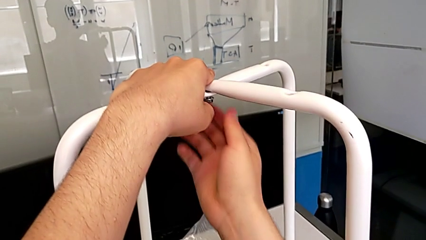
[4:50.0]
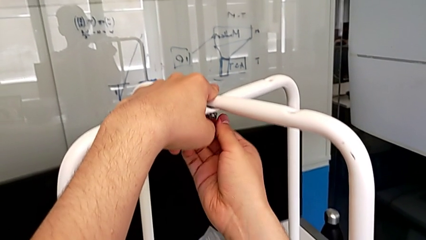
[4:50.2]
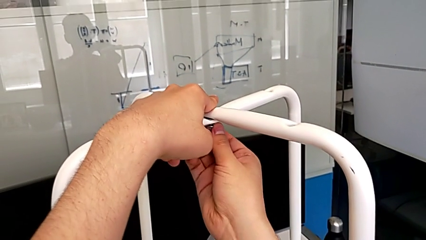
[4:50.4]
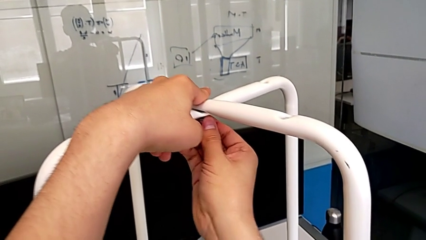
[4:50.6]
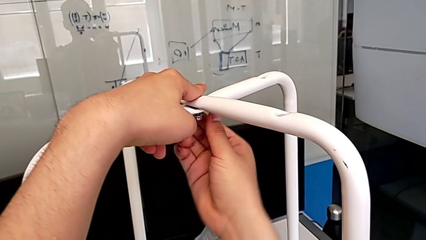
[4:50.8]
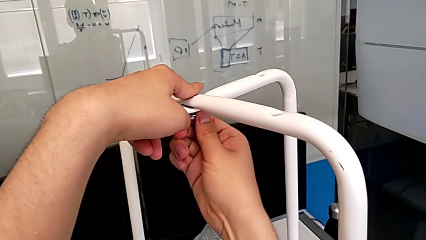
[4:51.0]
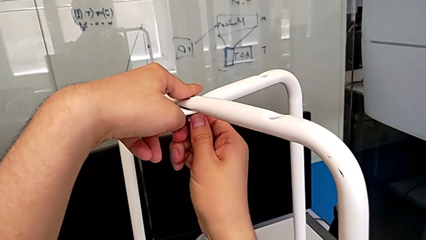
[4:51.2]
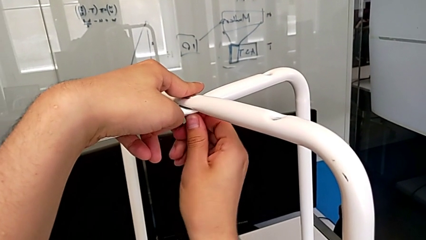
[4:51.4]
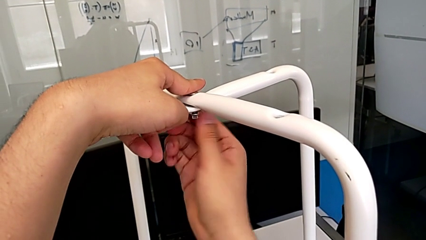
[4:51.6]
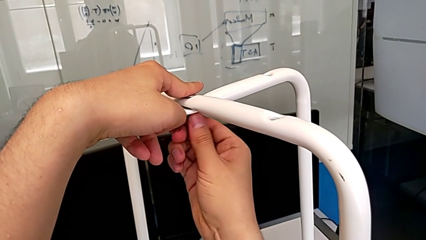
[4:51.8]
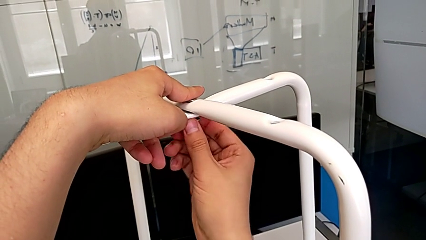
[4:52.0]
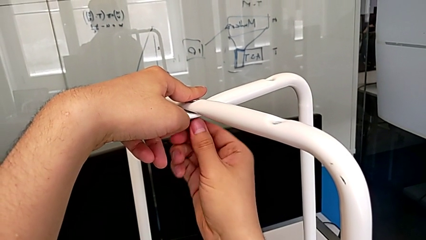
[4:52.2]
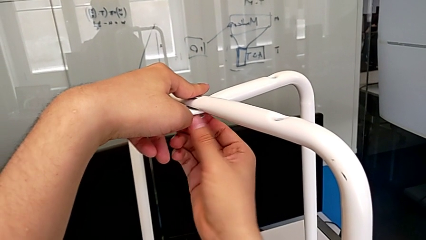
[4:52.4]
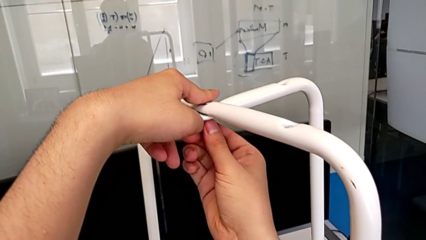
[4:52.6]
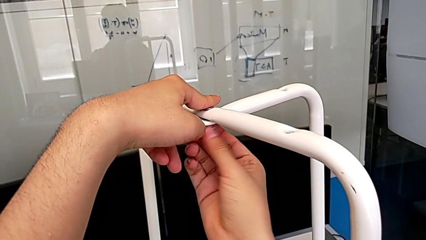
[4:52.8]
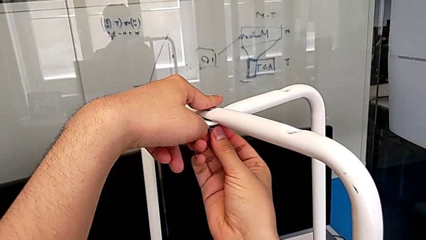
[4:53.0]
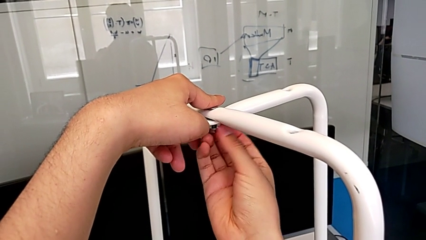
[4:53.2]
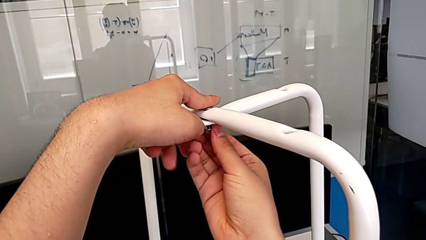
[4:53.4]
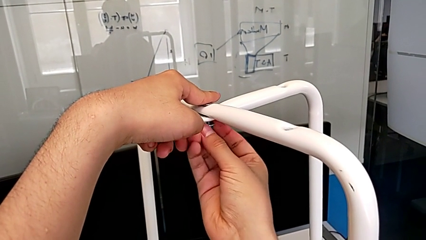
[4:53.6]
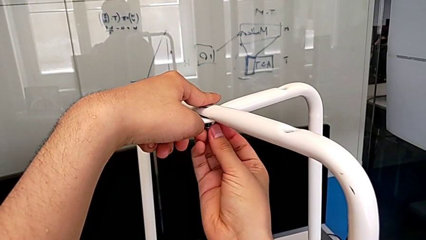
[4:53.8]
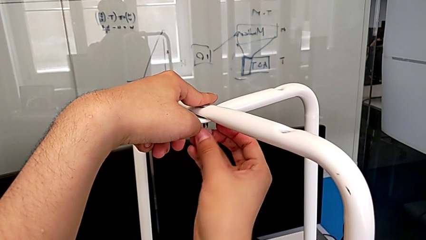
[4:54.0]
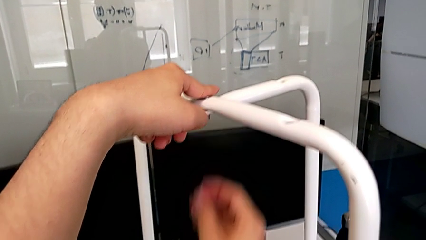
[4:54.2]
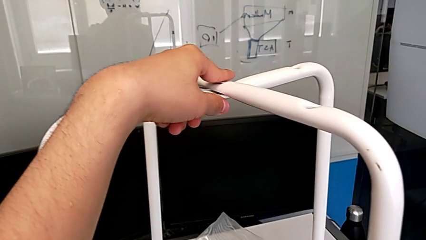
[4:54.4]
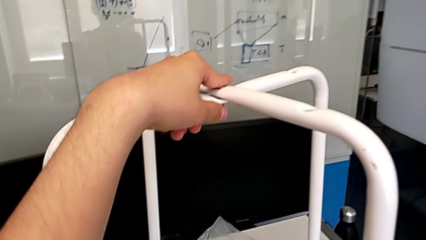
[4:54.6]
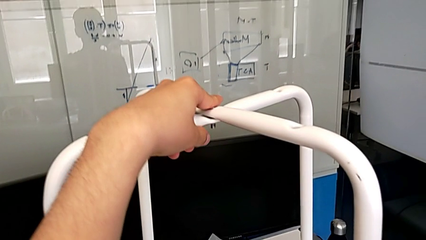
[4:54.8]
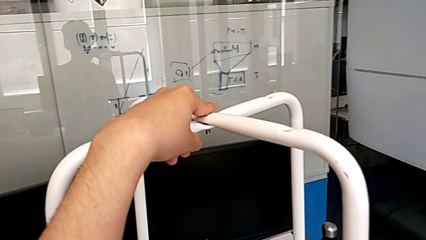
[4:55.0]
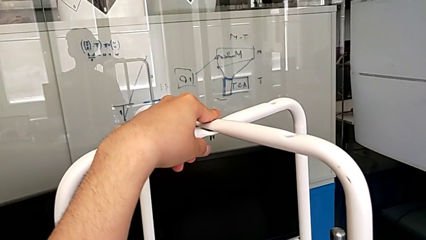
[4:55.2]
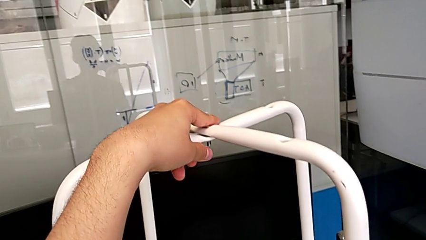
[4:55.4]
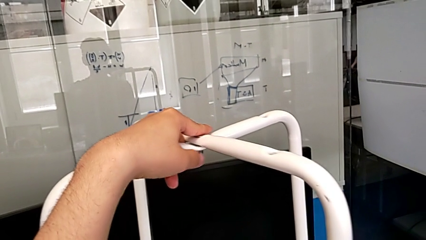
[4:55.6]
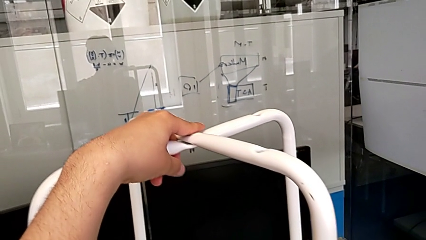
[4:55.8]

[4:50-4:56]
The camera wearer is unscrewing the middle hex nut. They unscrew the middle screw and disassemble it.

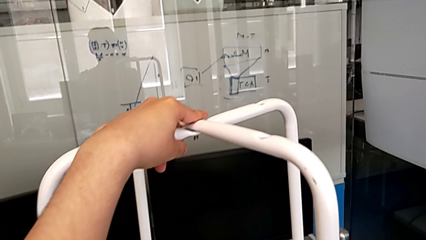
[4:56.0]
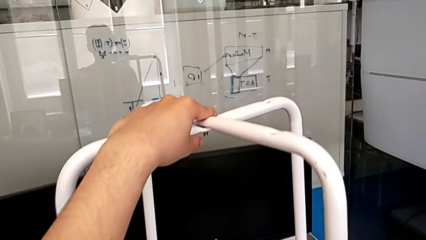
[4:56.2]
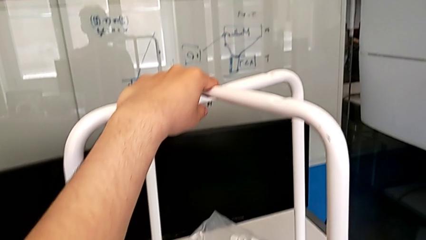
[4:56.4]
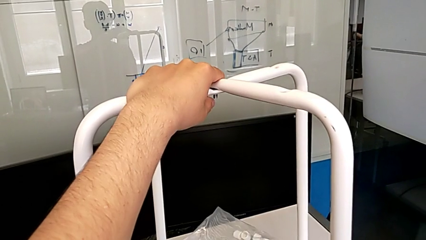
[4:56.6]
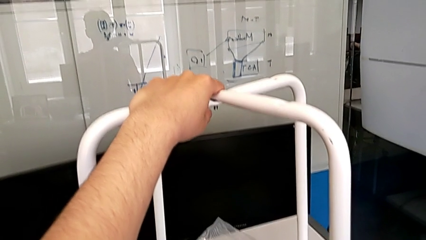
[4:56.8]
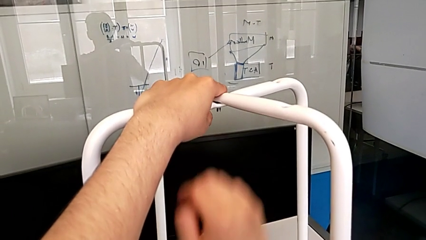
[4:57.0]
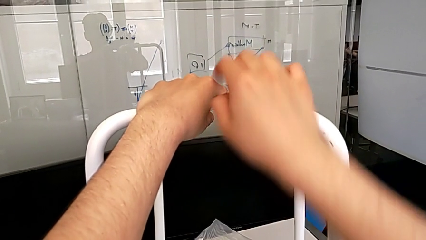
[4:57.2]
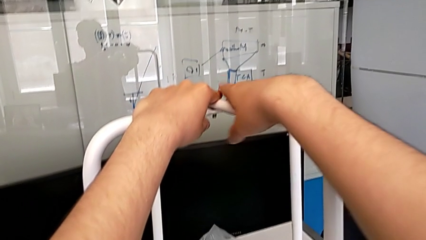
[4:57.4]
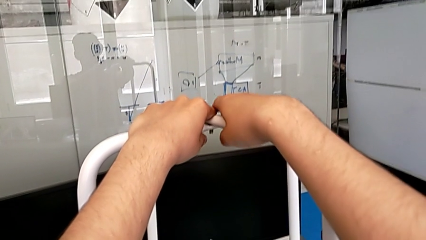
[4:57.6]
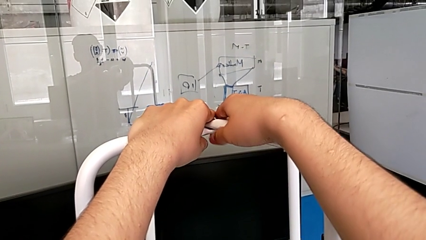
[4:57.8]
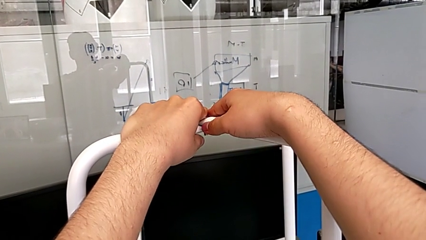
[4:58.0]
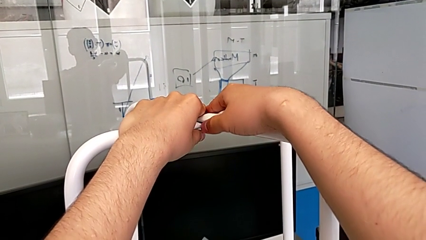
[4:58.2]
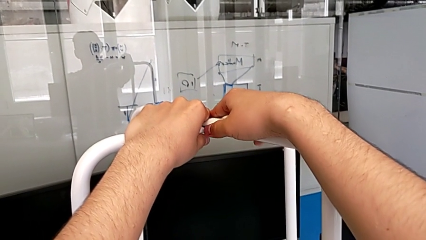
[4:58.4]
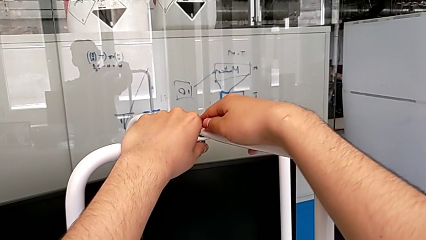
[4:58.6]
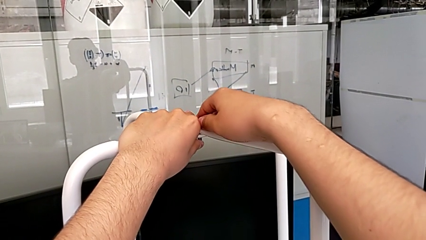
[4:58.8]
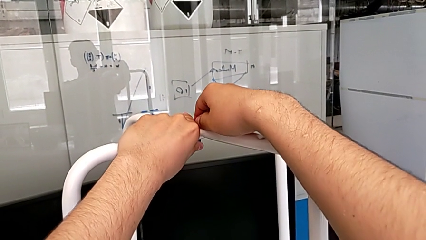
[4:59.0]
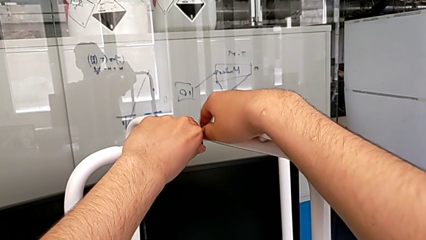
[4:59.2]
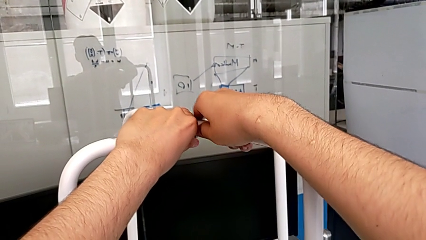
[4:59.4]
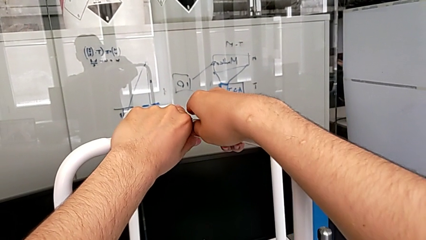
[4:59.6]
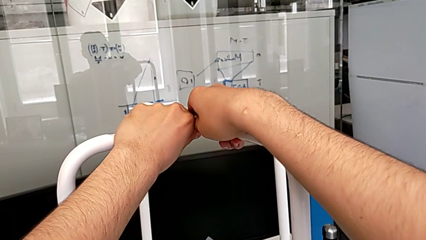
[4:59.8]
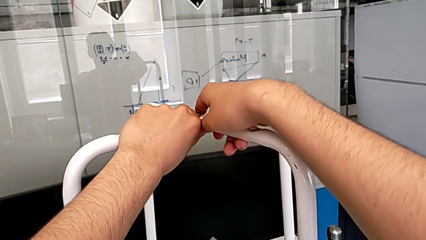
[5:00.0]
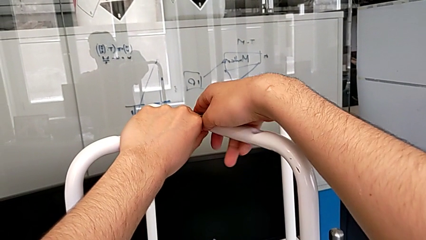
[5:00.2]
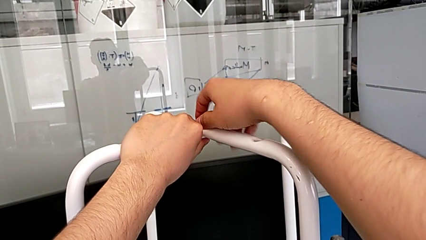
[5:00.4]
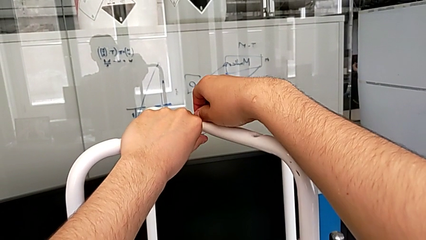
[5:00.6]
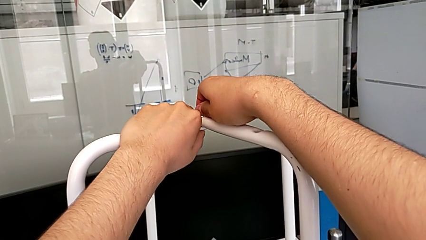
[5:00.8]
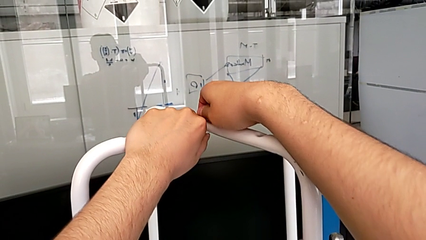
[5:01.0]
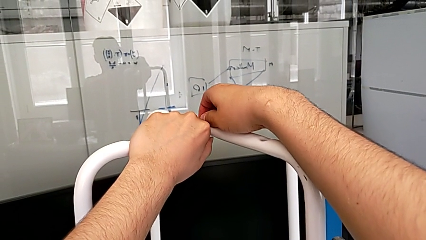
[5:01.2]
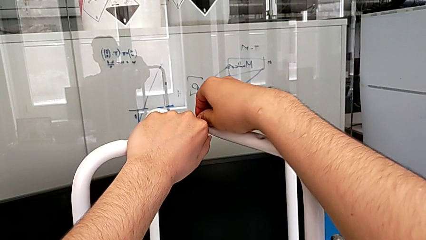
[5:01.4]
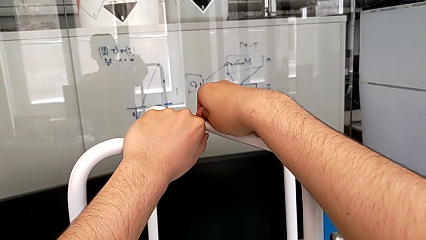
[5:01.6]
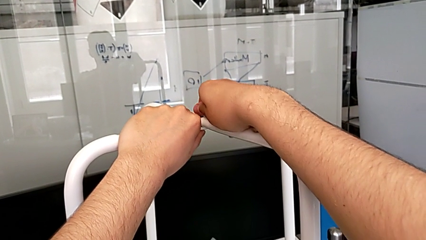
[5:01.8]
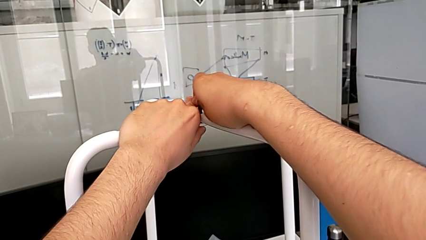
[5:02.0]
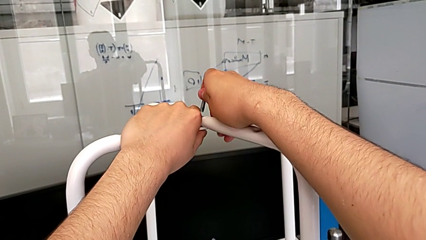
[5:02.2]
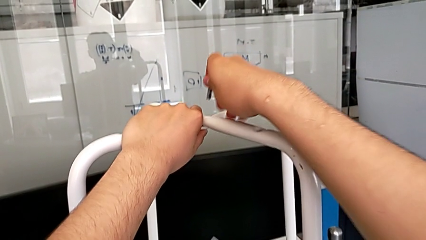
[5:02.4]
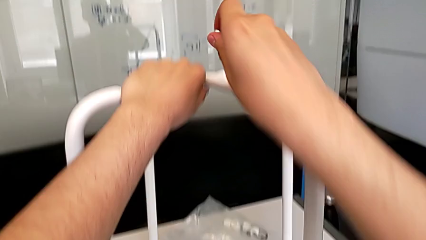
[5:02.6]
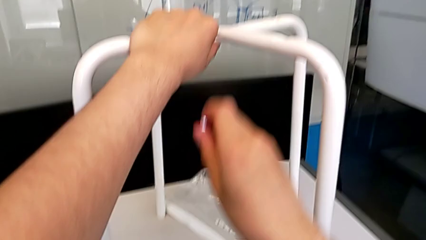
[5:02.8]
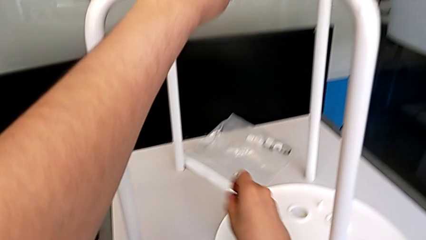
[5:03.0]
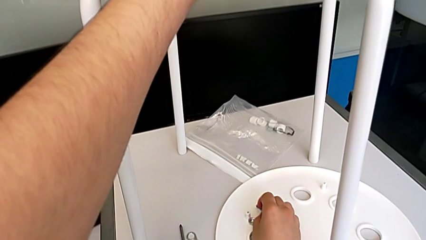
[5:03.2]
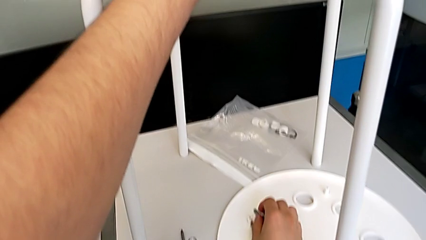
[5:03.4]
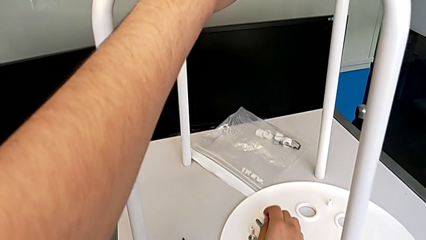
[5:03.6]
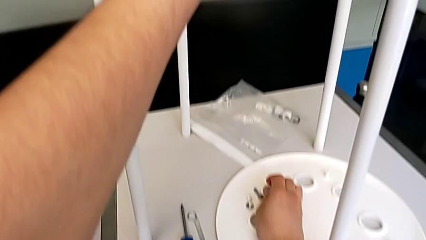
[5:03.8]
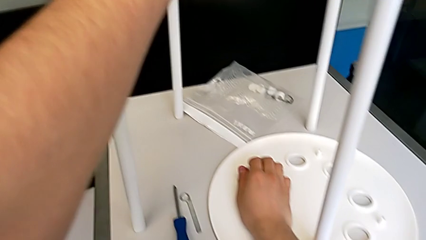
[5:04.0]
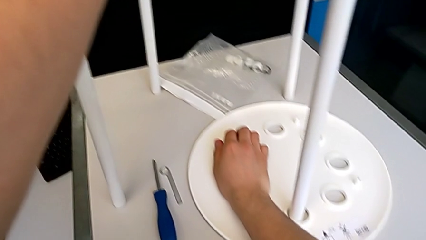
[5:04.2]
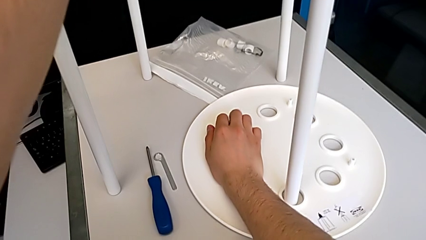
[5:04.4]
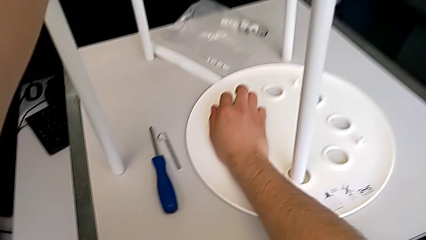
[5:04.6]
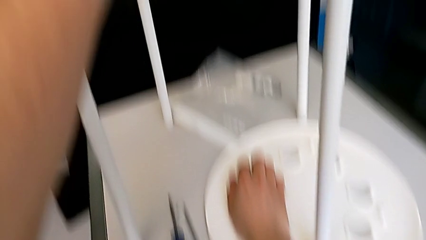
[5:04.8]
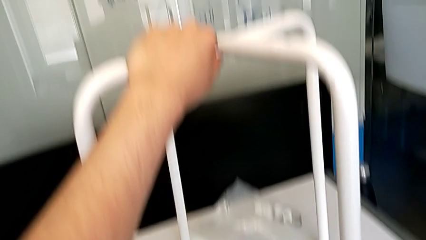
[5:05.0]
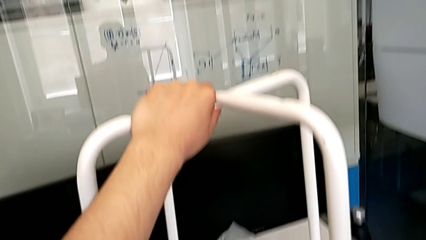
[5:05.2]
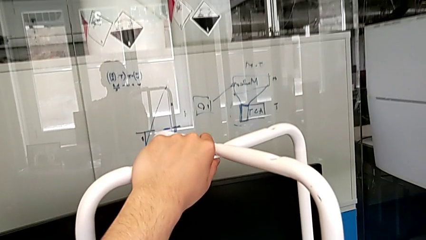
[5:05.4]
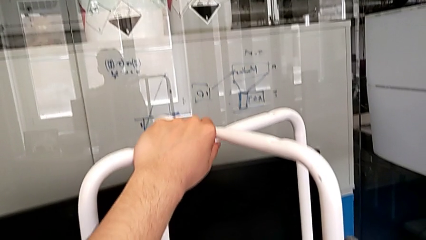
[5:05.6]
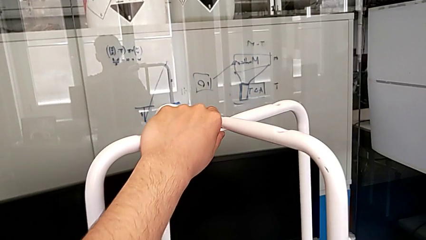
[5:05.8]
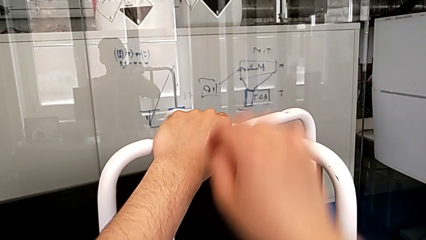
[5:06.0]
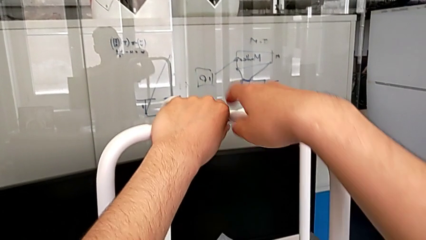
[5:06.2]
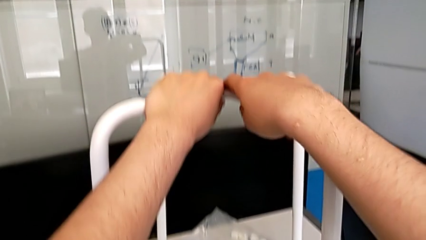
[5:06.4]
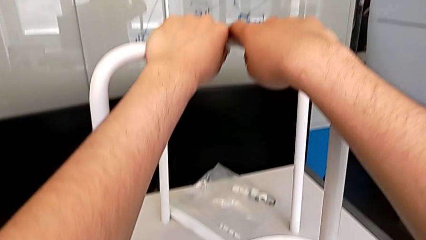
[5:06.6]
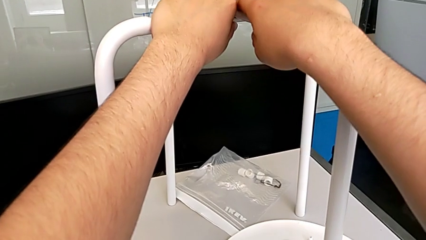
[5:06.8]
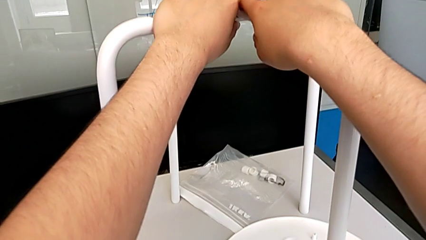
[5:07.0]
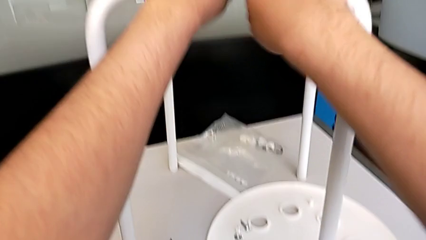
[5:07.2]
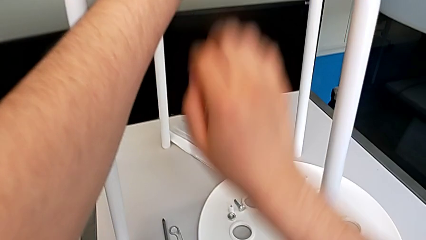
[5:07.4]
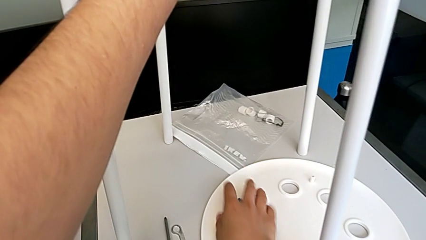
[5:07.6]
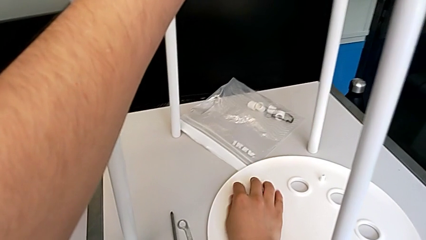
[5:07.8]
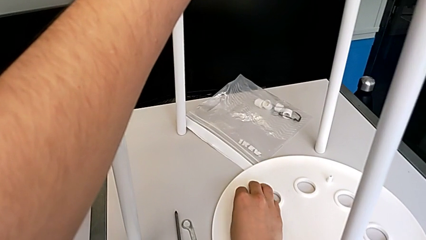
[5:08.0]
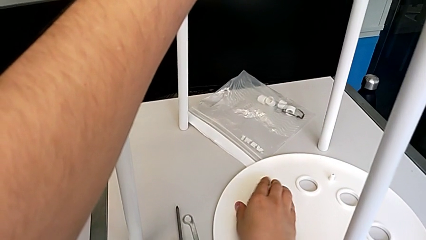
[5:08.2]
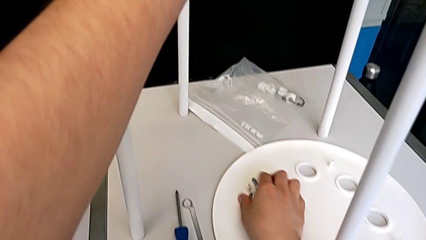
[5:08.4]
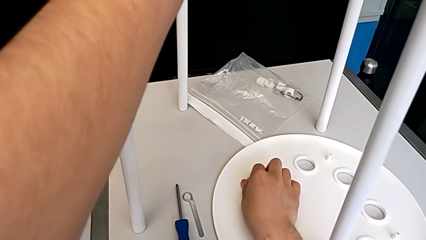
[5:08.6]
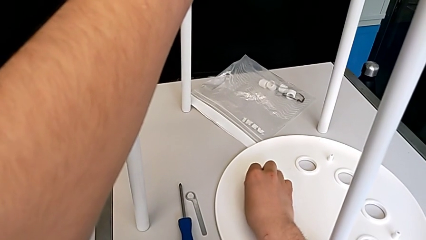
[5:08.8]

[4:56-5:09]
The camera wearer is removing the middle bolt of the legs. They grab the leg, disassemble the middle screw, lift it, place the screw, hold the leg and begin to grab the screw.
